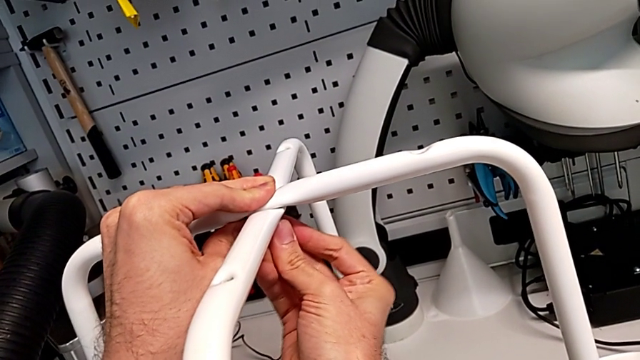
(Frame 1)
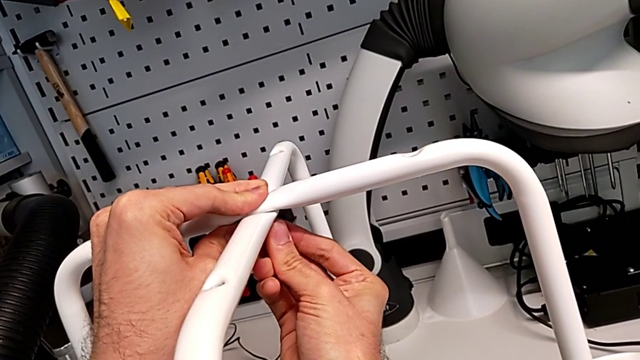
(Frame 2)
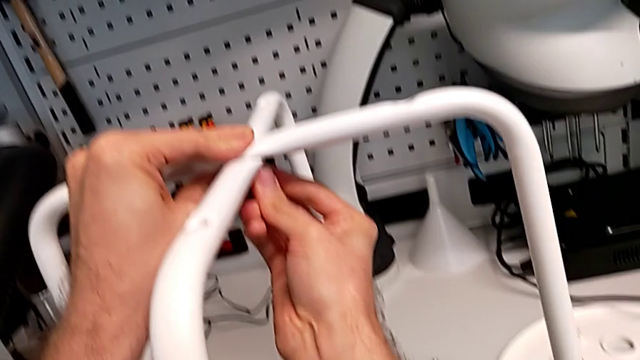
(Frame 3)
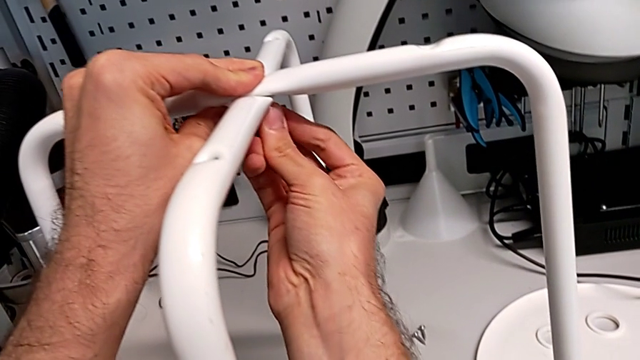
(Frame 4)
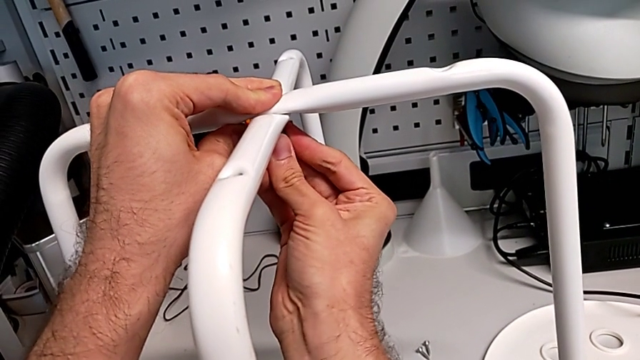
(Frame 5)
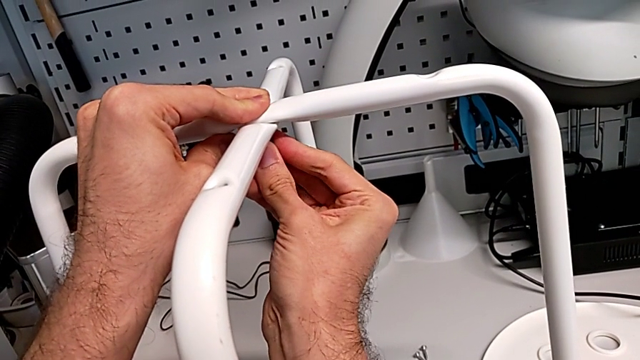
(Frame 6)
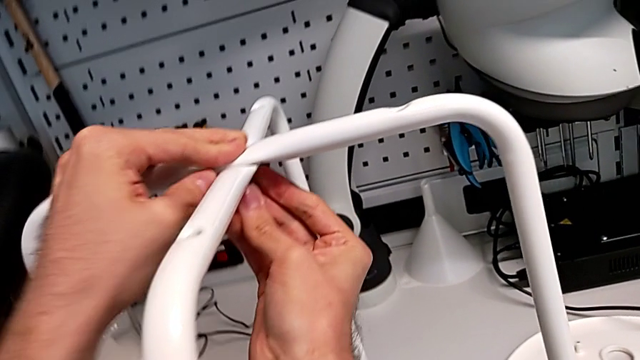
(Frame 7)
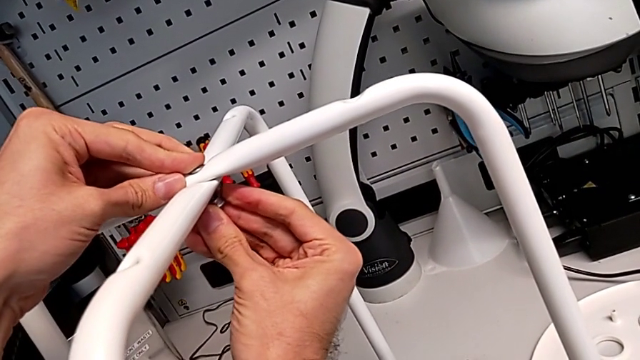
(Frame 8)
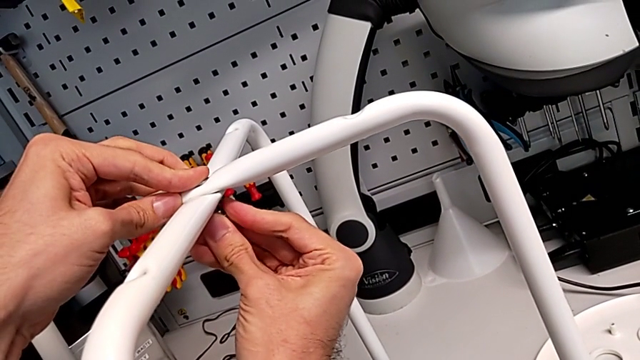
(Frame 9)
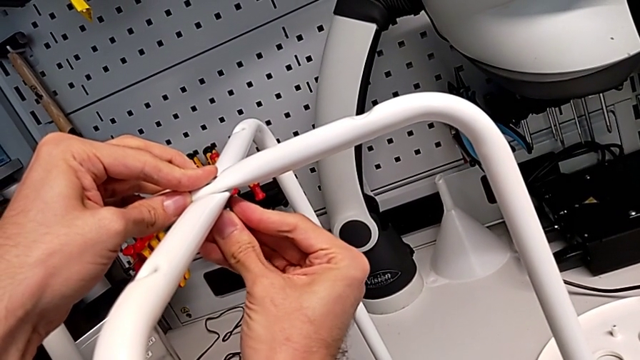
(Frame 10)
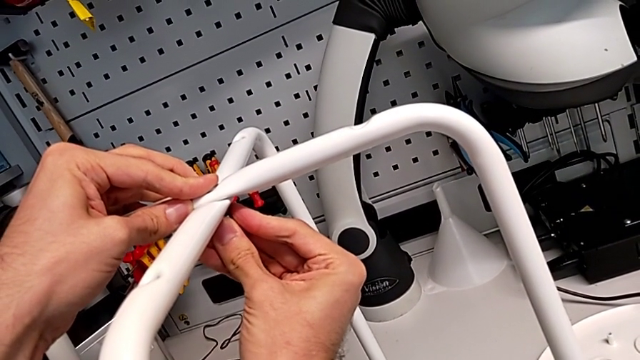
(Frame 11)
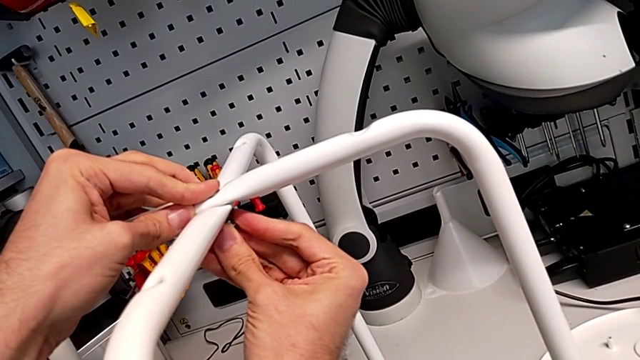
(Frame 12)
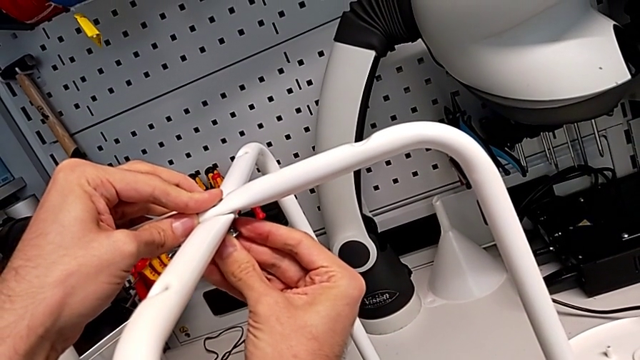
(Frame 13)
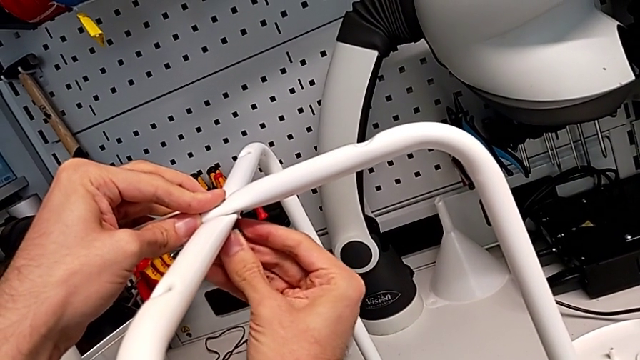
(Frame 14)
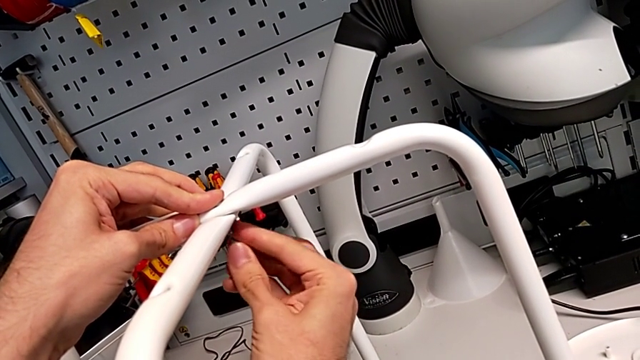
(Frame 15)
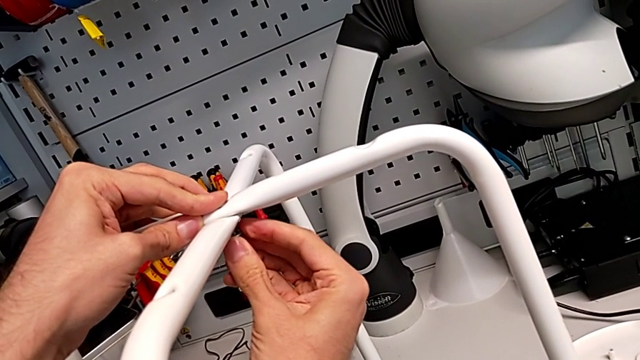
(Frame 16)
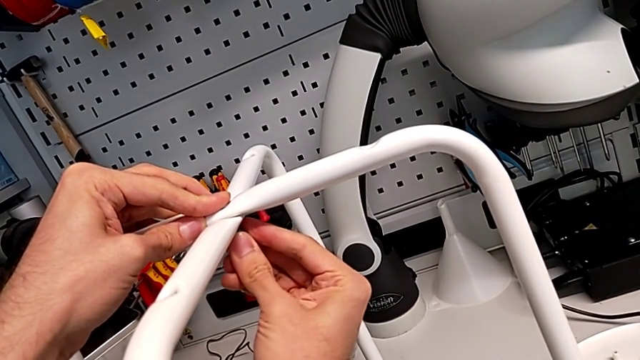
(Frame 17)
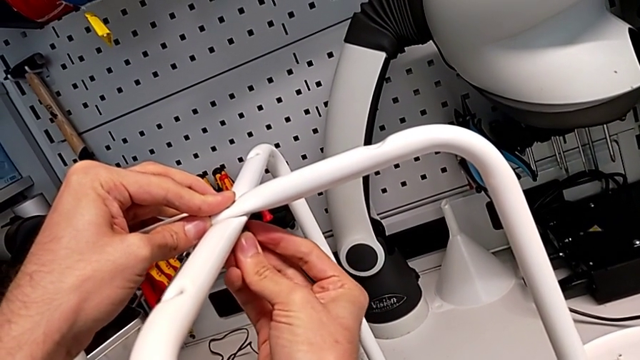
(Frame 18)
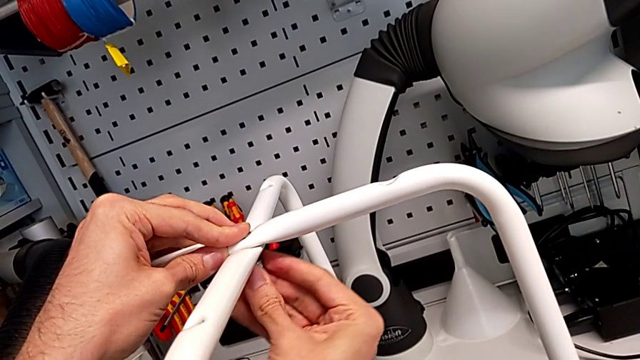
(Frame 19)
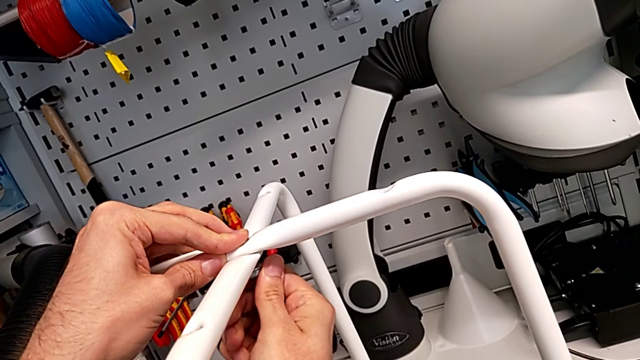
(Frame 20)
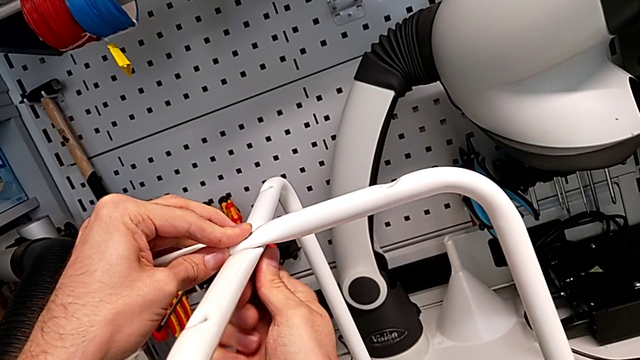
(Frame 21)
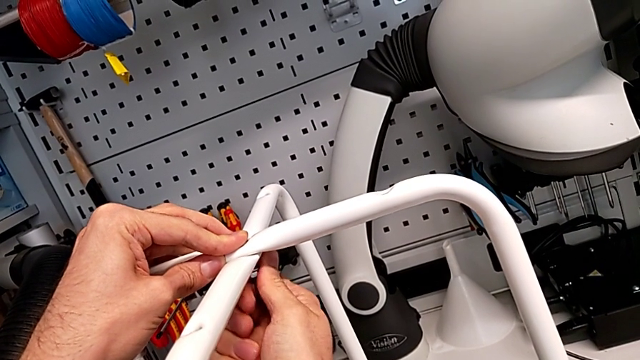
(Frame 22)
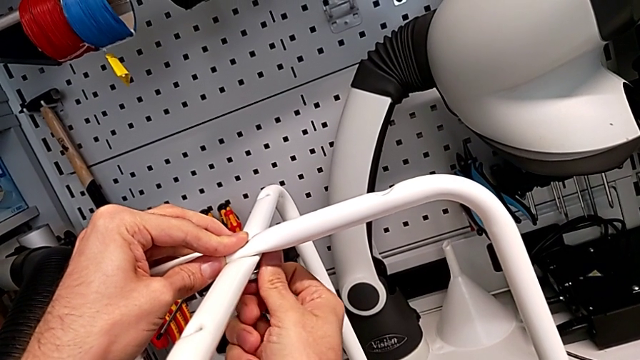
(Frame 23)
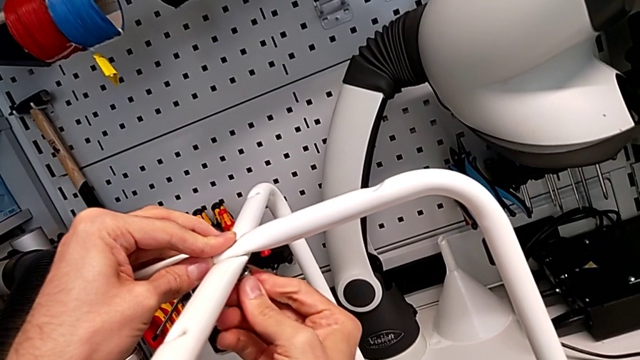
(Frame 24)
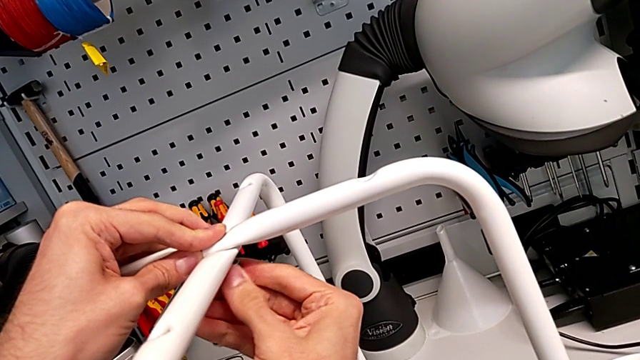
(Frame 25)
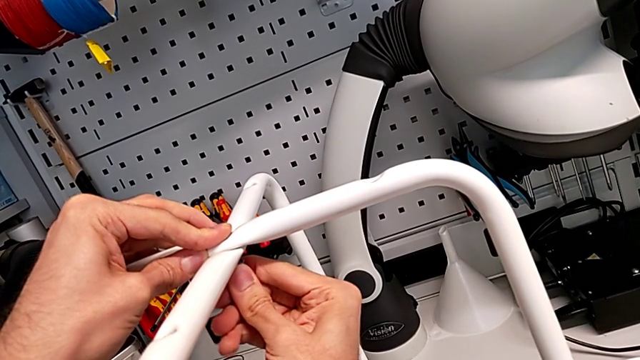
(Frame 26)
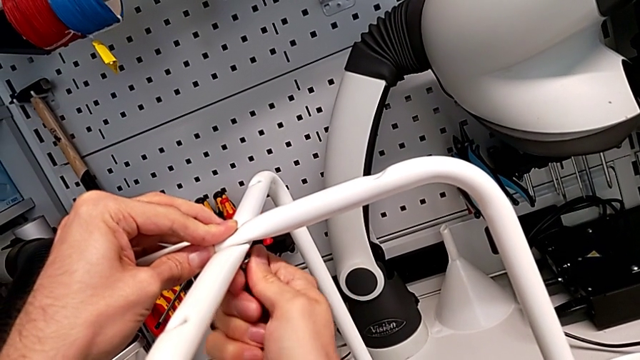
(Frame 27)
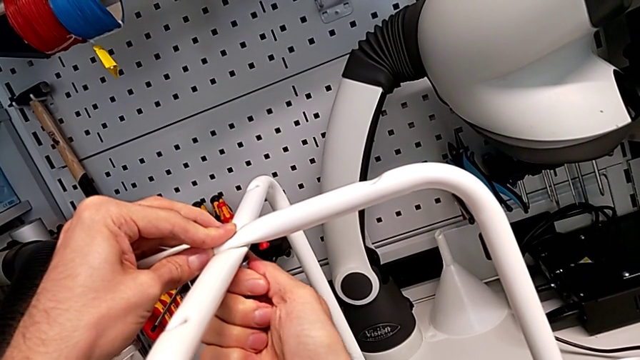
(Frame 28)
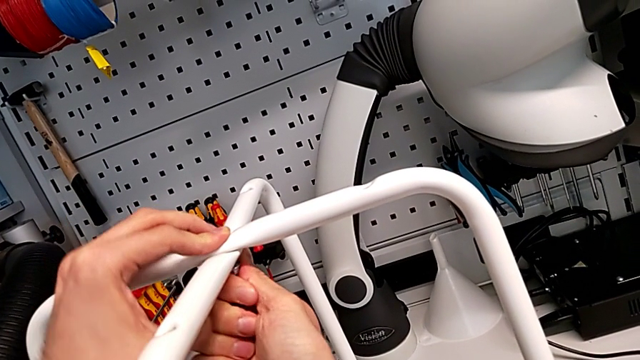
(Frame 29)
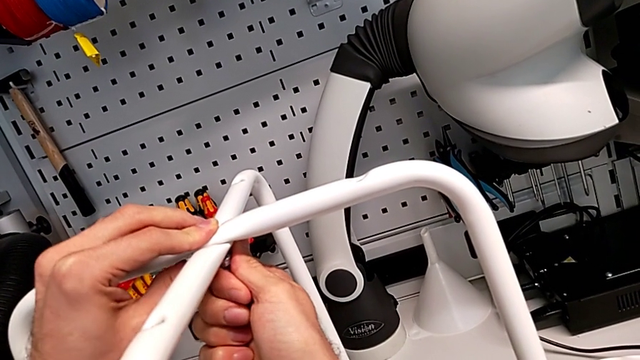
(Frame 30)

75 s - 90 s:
The camera wearer is assembling the legs together. They begin to keep screwing the hex nut.

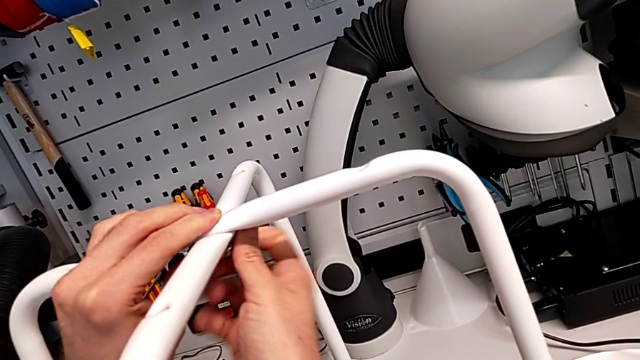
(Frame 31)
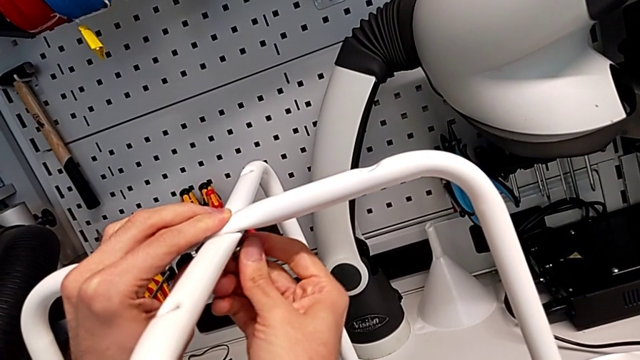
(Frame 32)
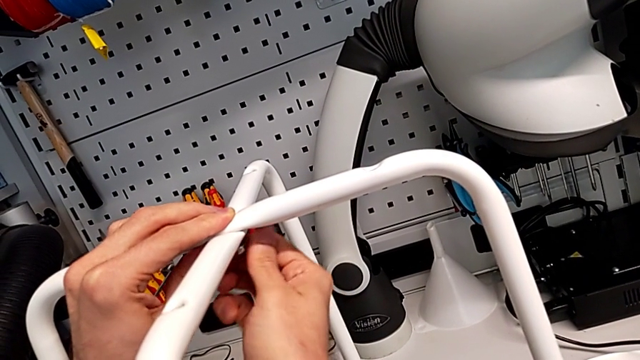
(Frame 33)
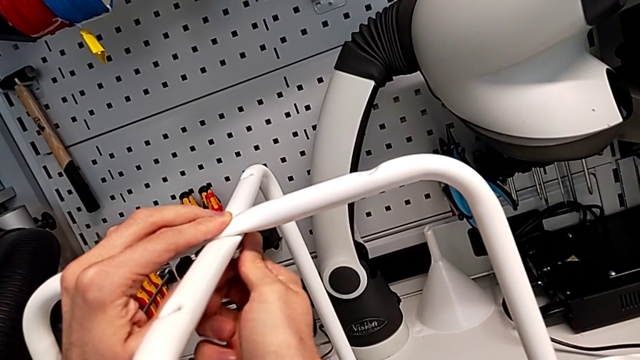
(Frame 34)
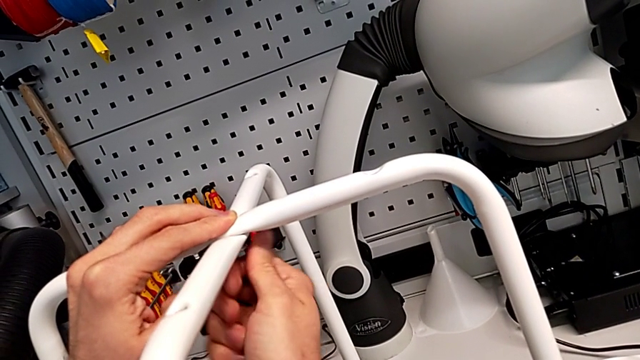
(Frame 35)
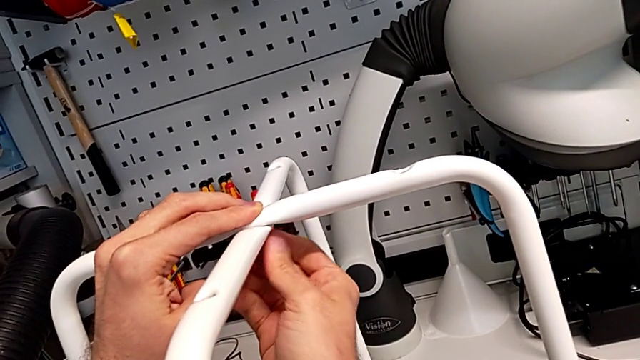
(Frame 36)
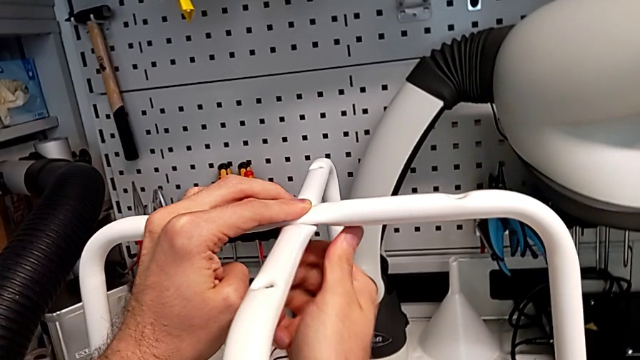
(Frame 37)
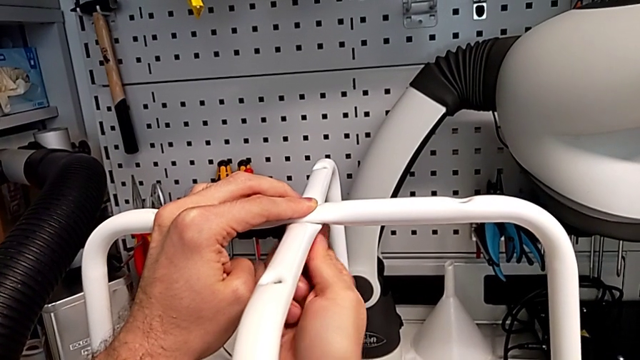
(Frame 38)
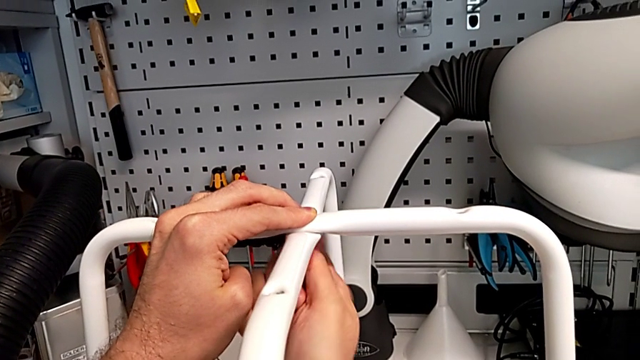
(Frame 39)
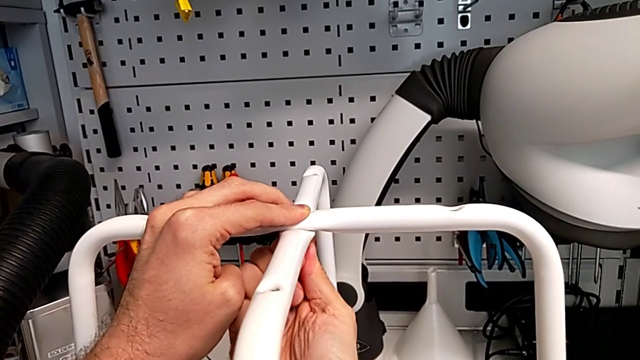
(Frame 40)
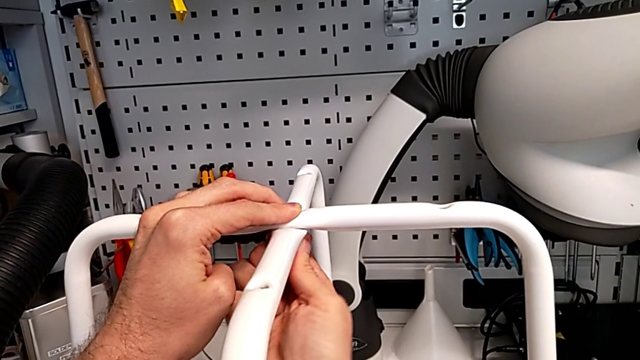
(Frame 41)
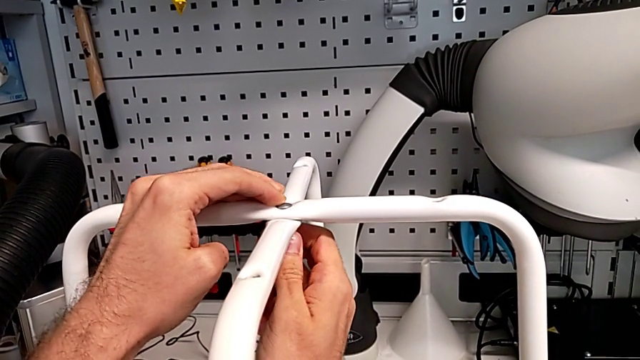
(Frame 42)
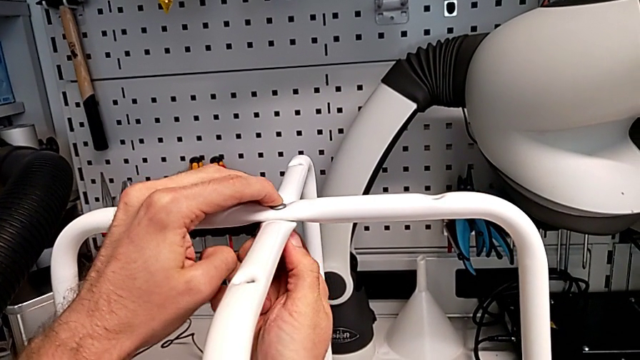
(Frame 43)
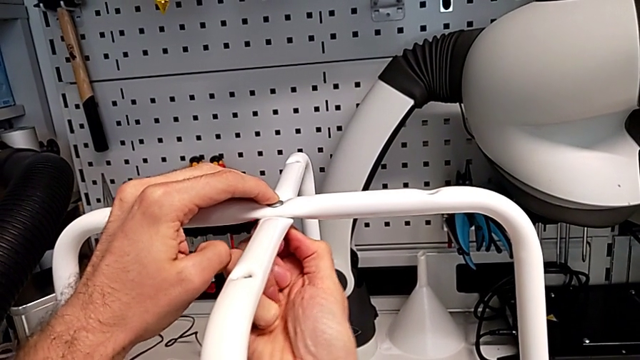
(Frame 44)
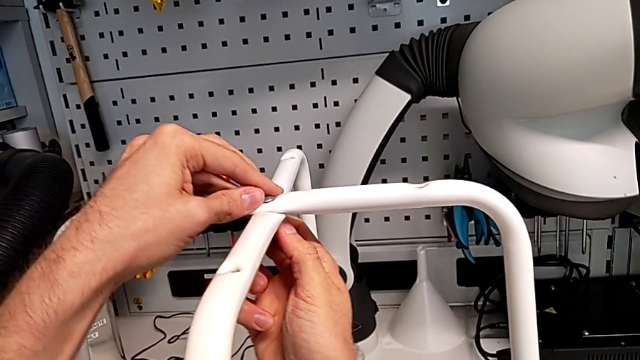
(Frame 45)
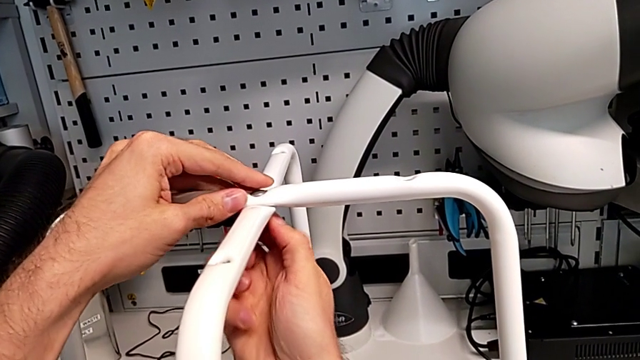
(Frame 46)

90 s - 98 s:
The camera wearer is assembling the legs together. They keep screwing the hex nut and begin to inspect the leg.
